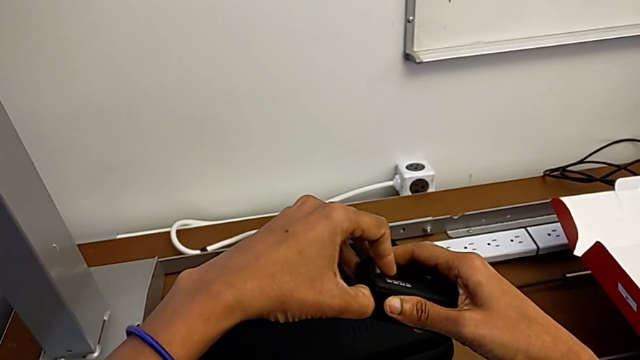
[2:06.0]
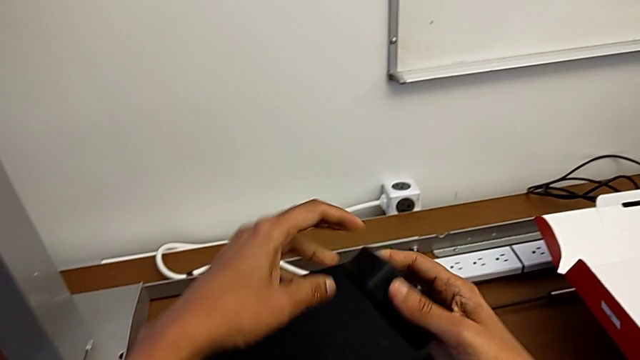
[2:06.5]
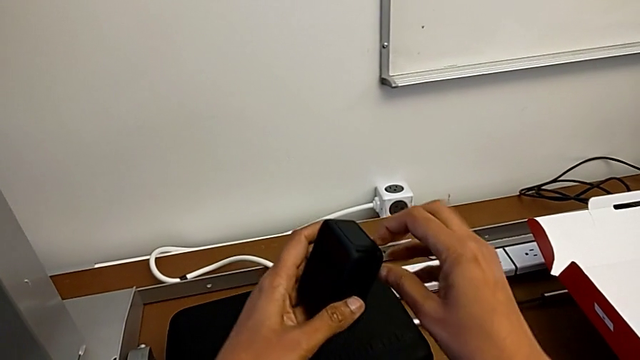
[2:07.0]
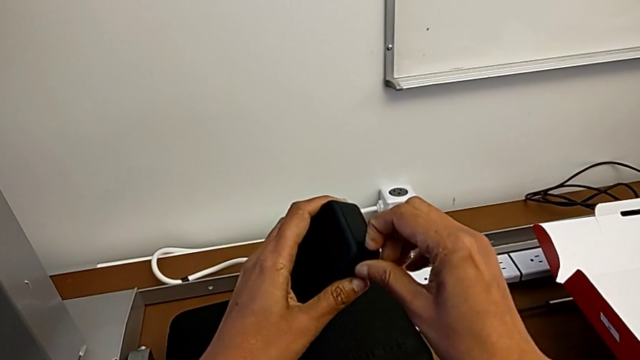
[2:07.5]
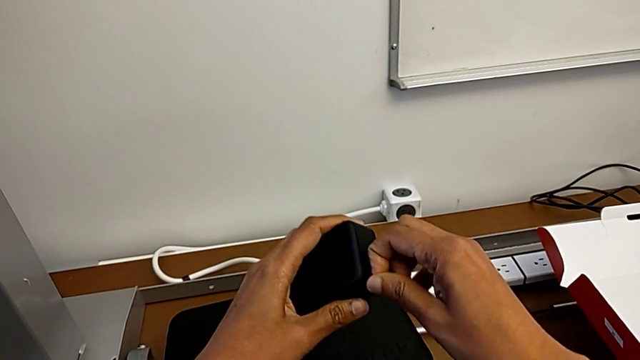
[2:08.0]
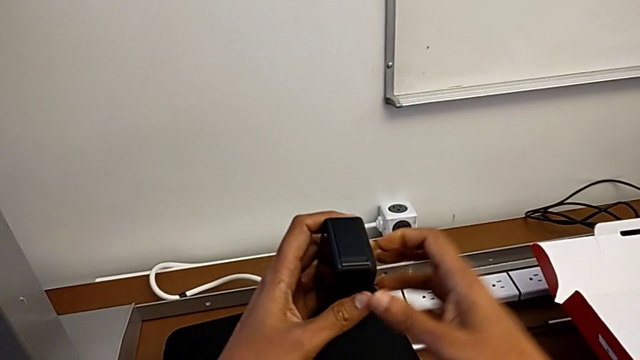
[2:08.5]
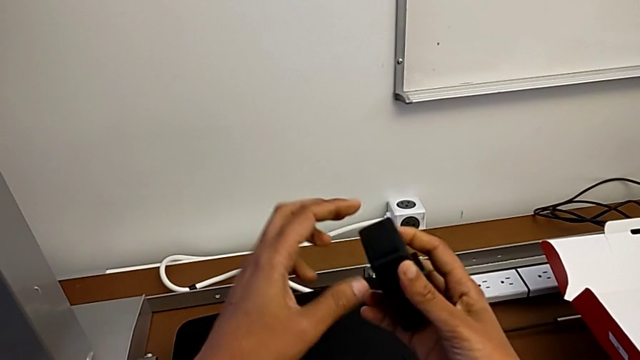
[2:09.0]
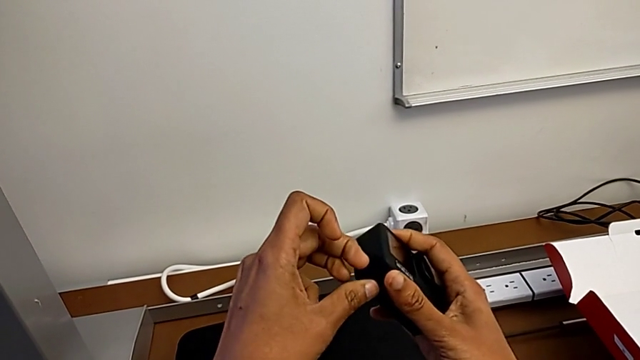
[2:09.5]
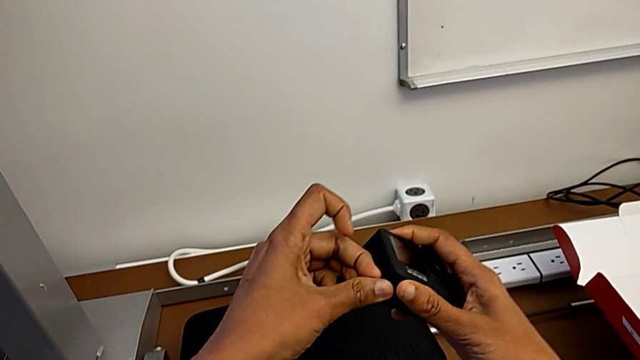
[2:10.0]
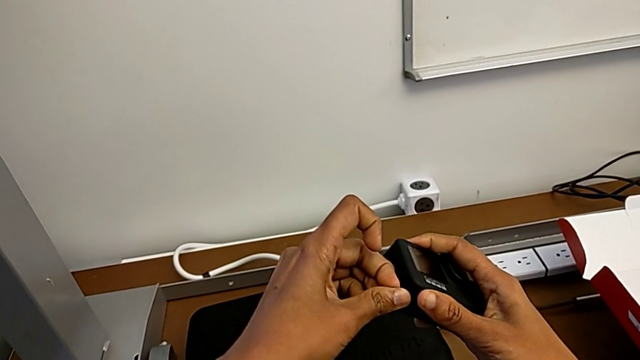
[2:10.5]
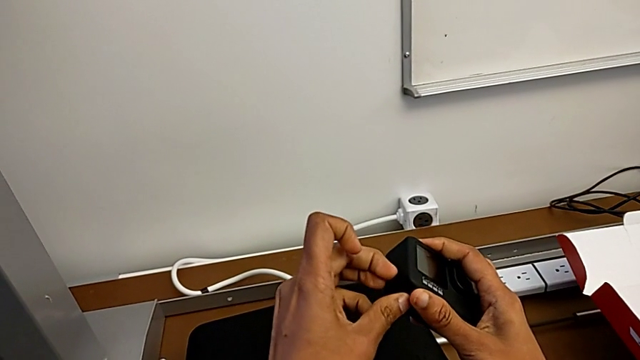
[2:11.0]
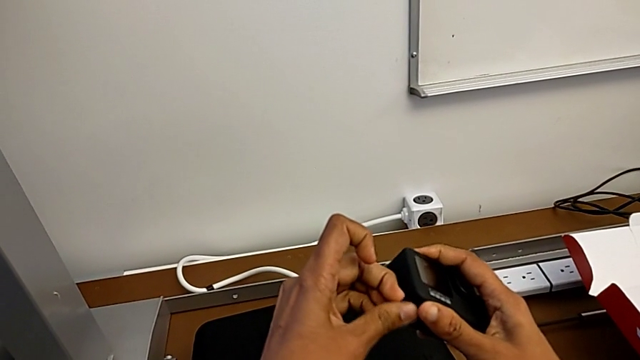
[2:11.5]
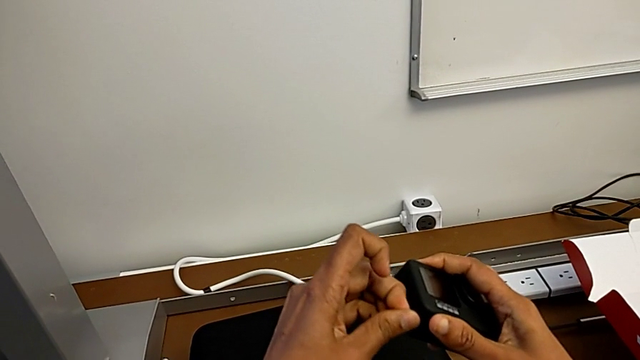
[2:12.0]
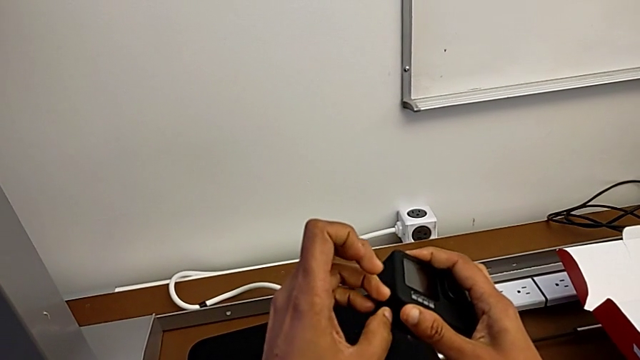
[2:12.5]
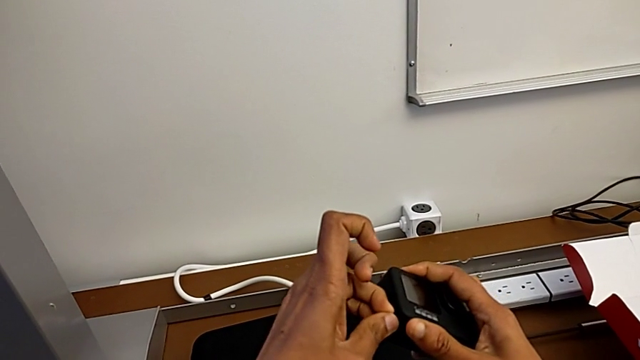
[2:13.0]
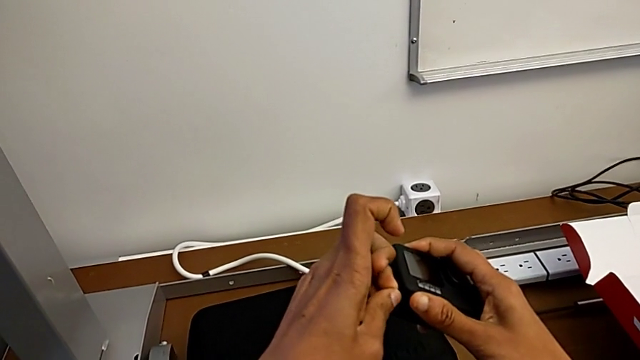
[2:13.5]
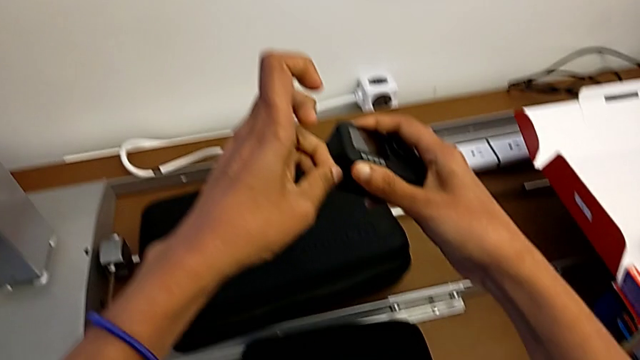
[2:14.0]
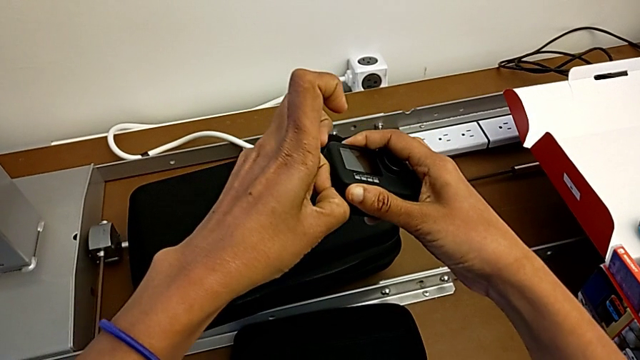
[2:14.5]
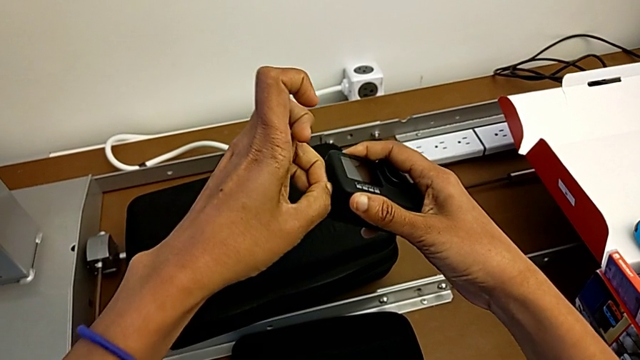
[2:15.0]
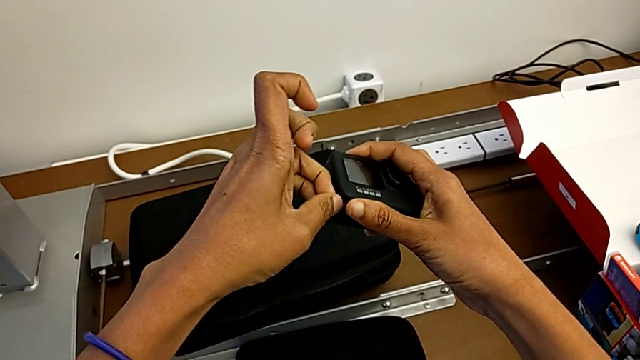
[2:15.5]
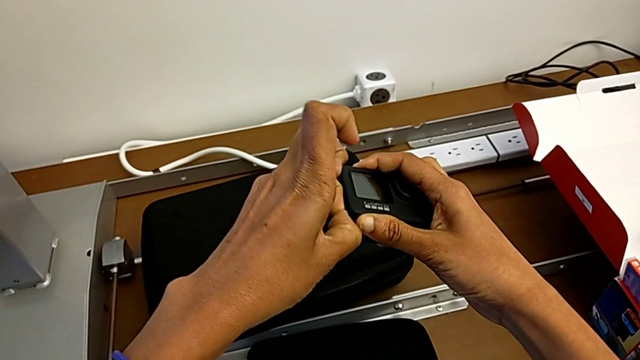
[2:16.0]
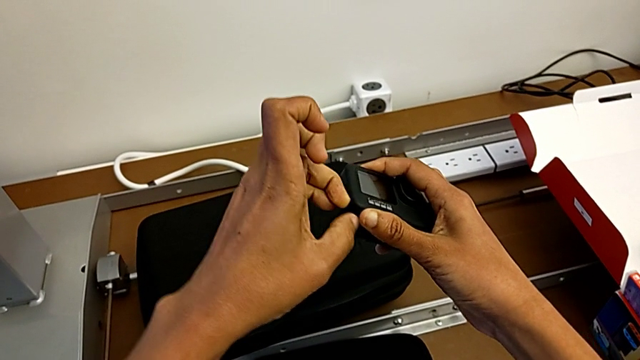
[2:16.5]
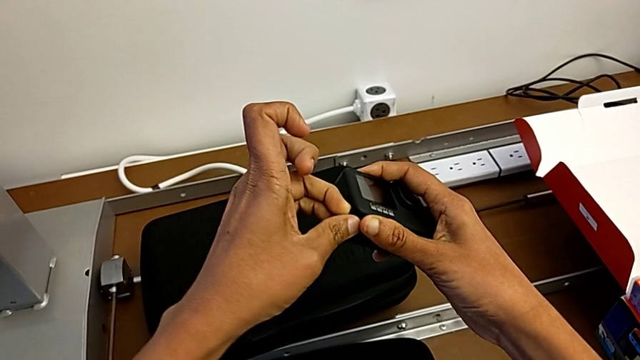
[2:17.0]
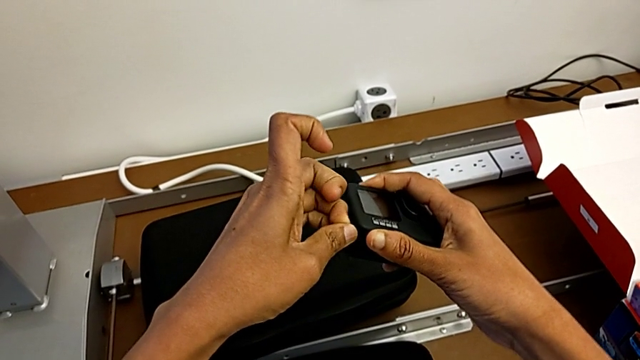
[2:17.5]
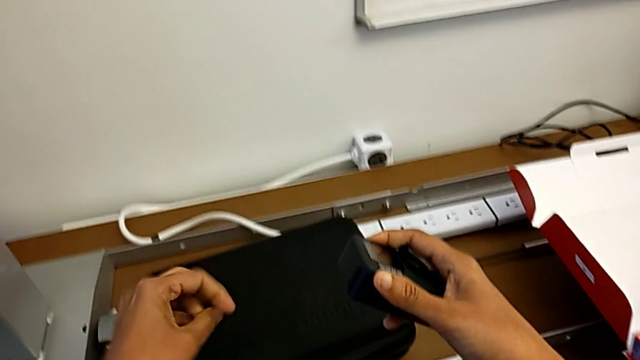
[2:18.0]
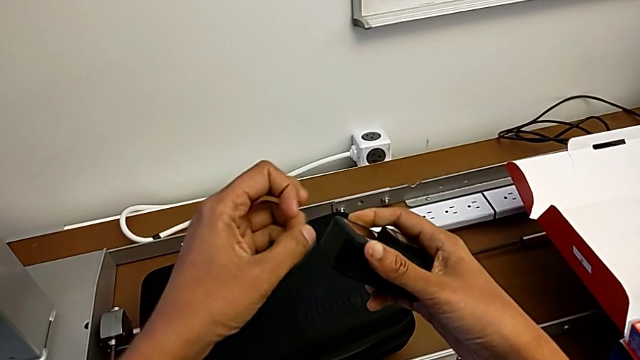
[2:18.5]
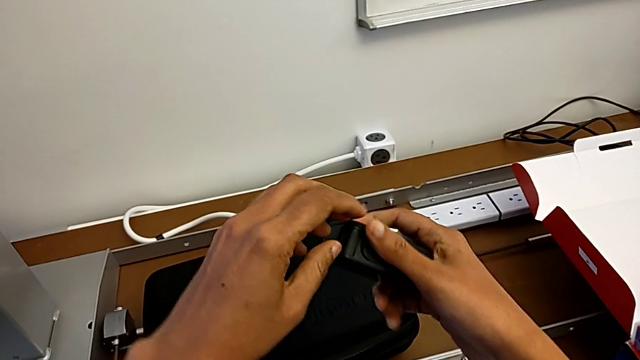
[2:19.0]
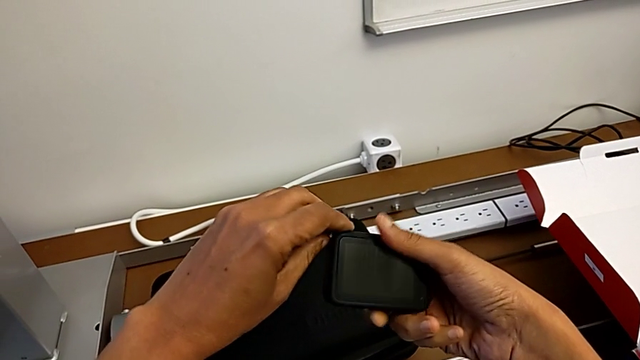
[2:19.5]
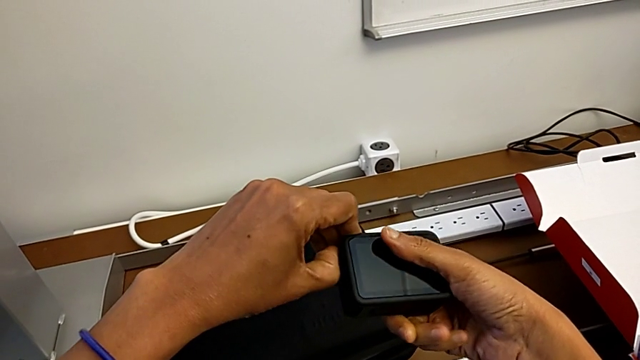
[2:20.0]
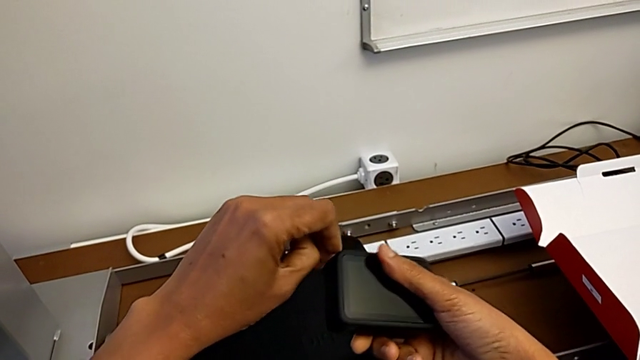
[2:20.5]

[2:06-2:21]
The camera wearer is changing the battery of the GoPro. They wrongly keep pulling the battery door.

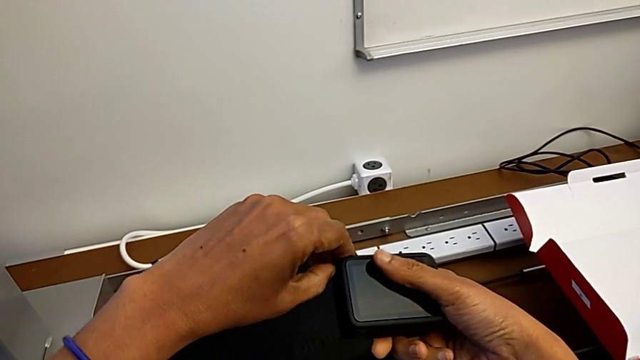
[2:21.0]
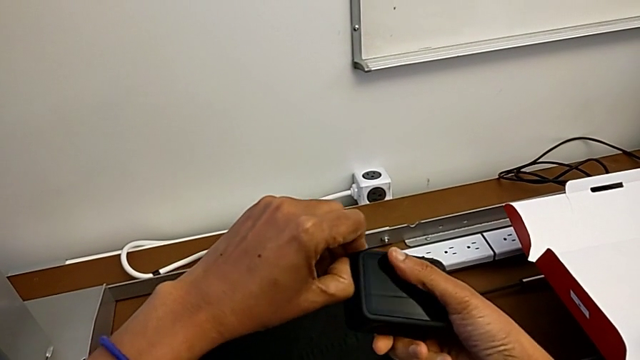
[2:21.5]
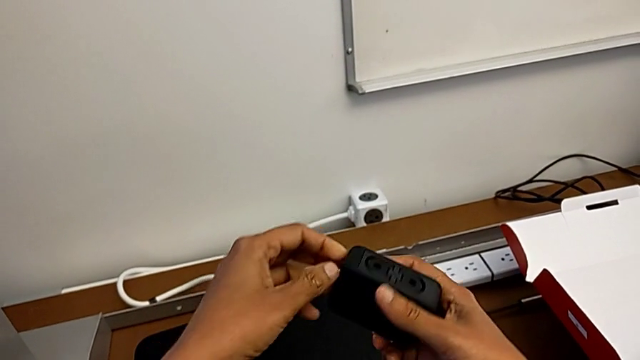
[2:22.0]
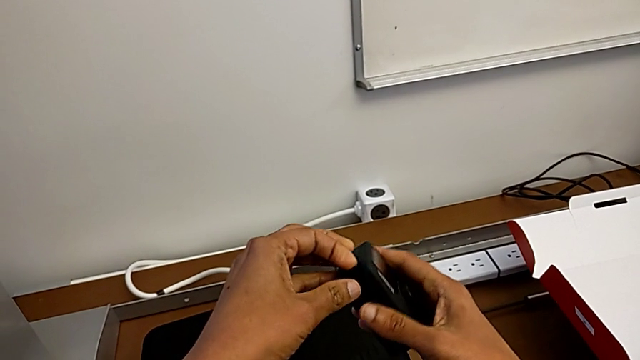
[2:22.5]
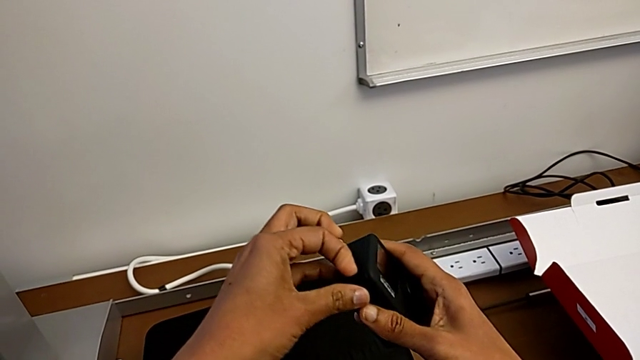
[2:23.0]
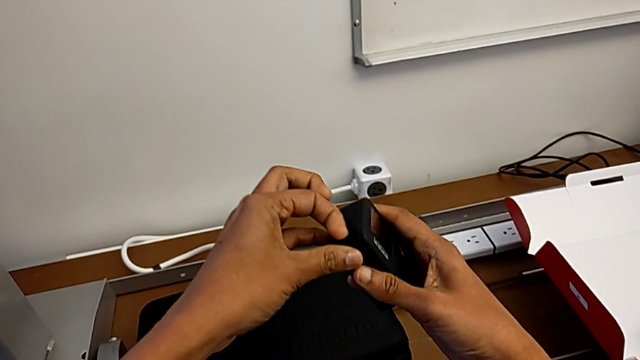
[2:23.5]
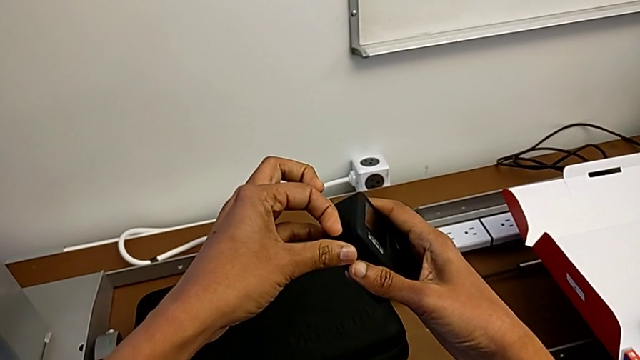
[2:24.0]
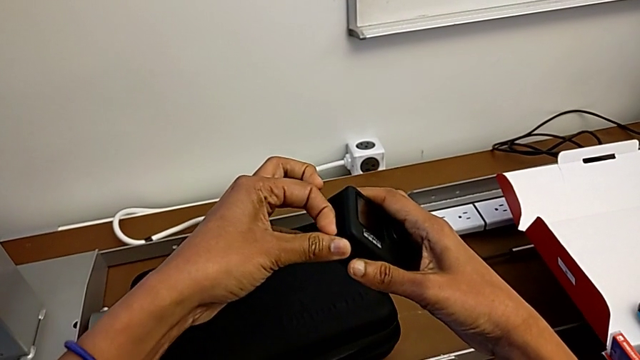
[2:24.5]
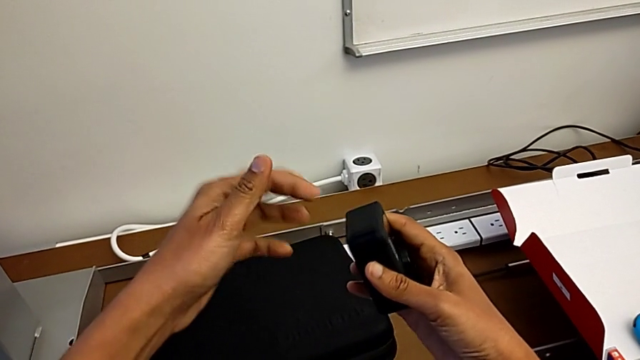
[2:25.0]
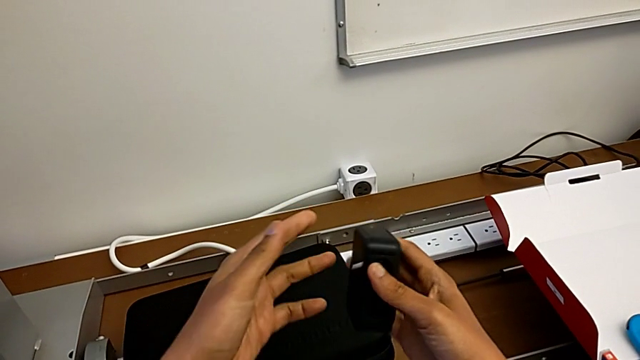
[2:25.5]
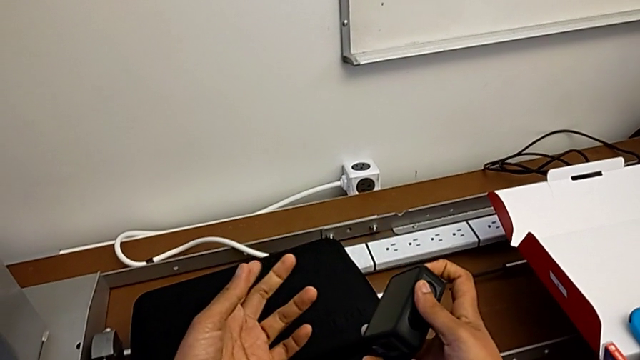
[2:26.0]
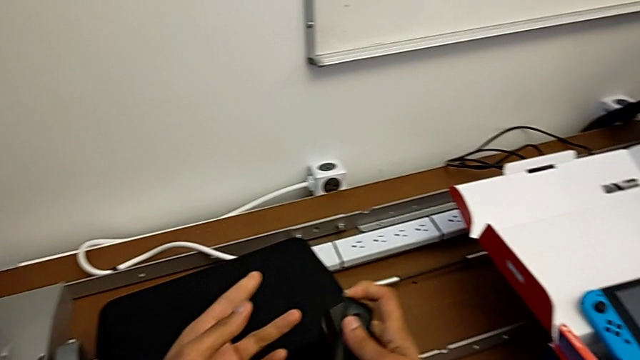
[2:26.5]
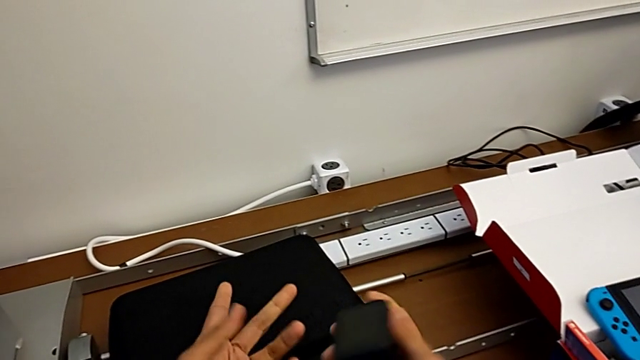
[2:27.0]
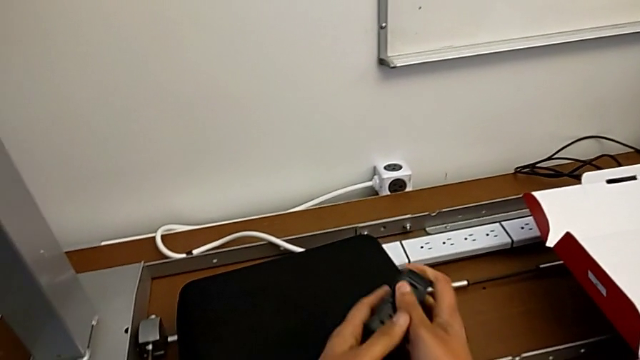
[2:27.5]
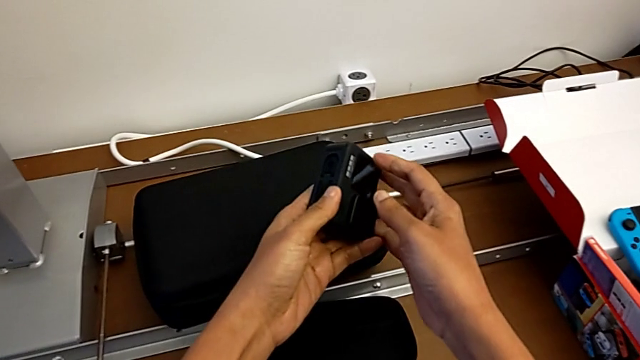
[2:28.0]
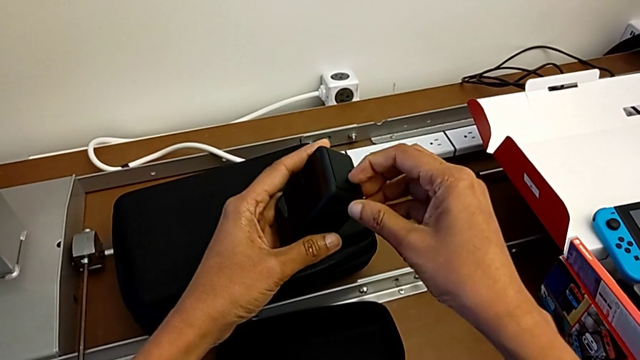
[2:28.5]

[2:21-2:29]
The camera wearer is changing the battery of the GoPro. They wrongly keep pulling the battery door and grab the GoPro.
